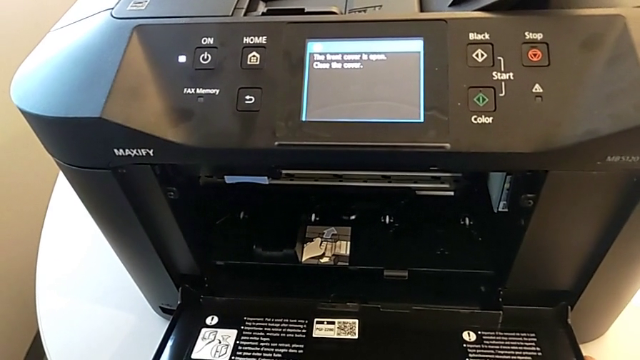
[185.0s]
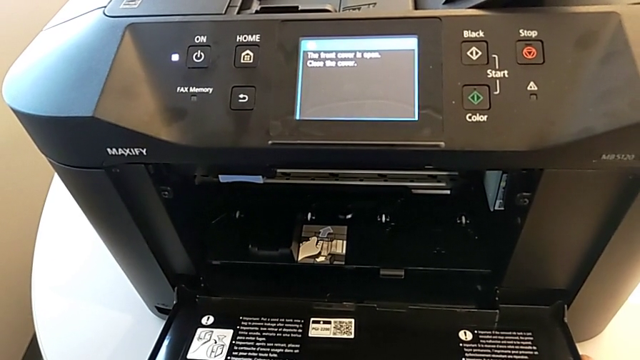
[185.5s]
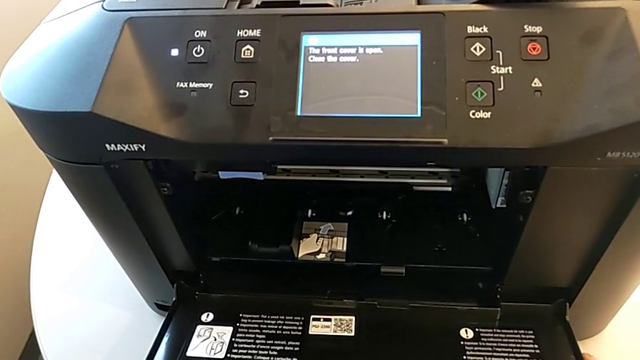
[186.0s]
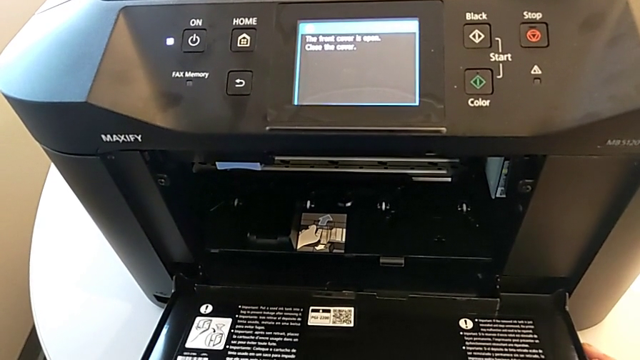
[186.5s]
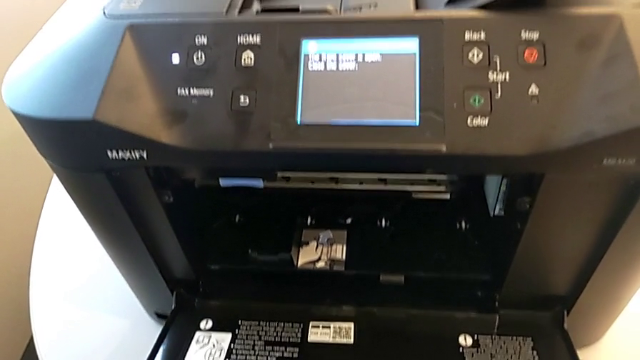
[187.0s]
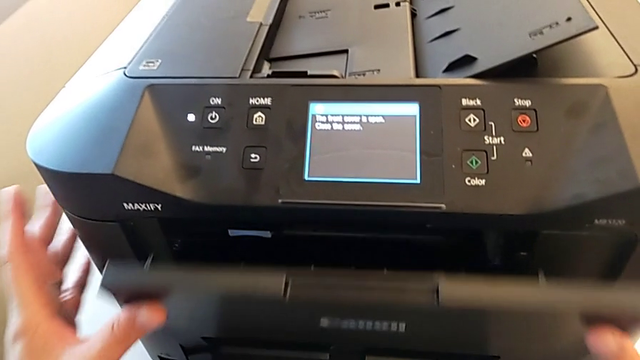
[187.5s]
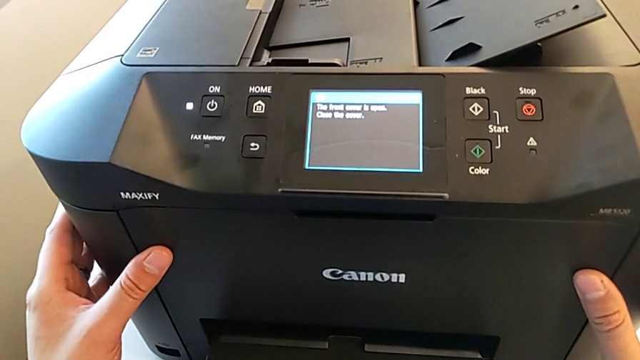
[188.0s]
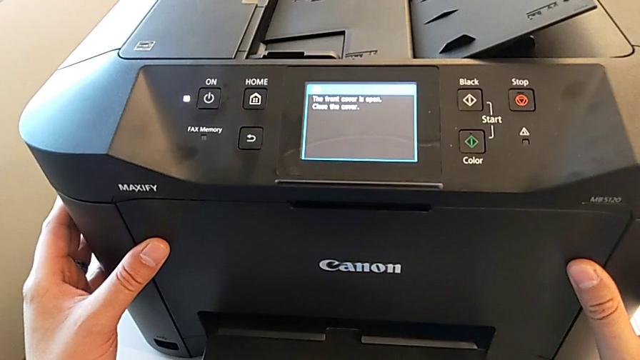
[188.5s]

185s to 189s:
The camera wearer is attempting to change the ink cartridges. They close the cartridge gate.

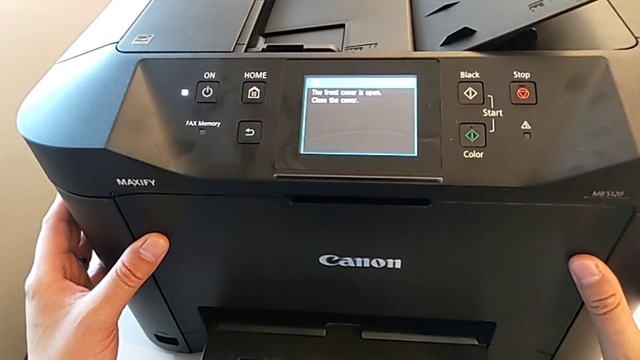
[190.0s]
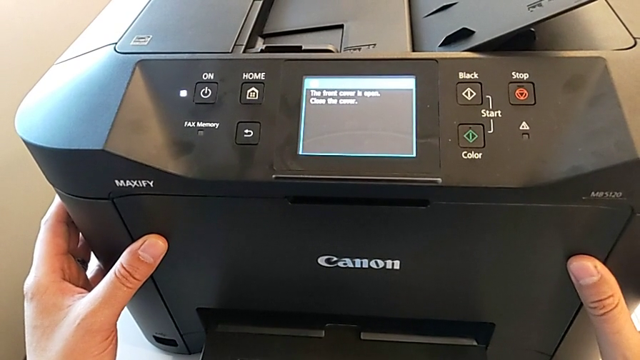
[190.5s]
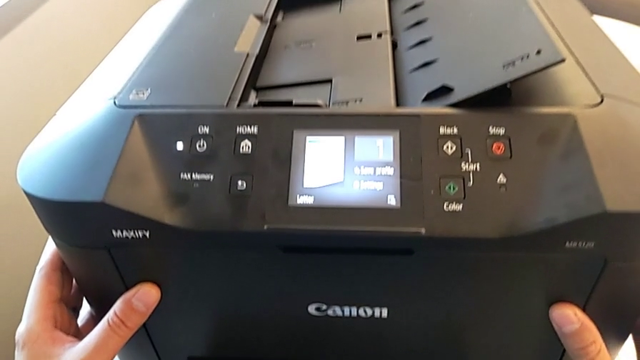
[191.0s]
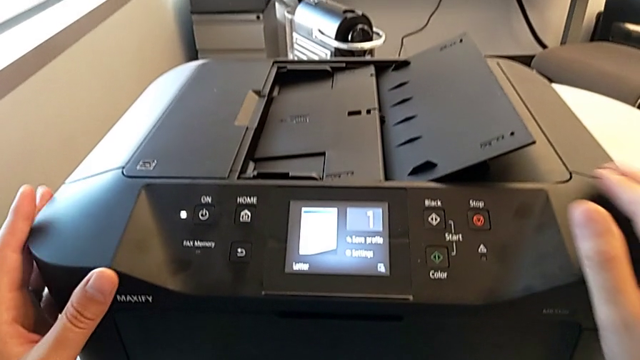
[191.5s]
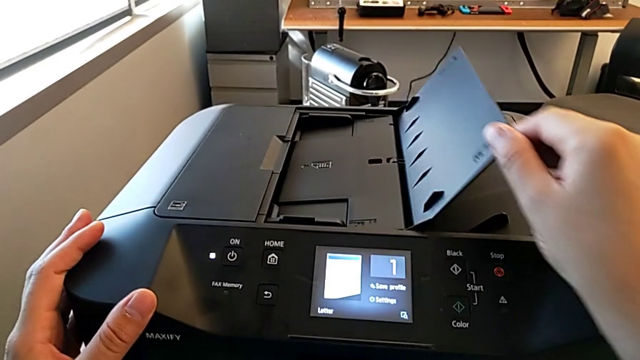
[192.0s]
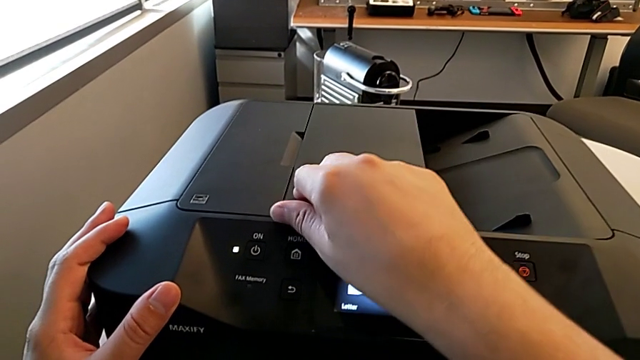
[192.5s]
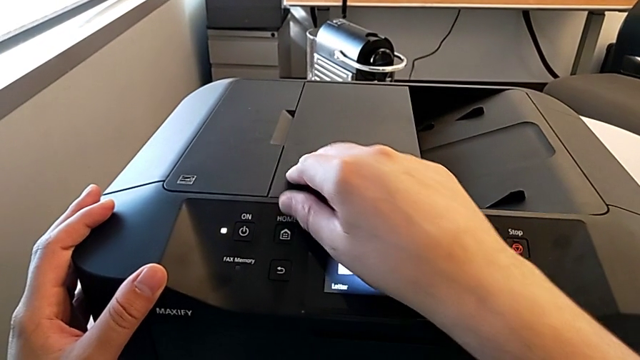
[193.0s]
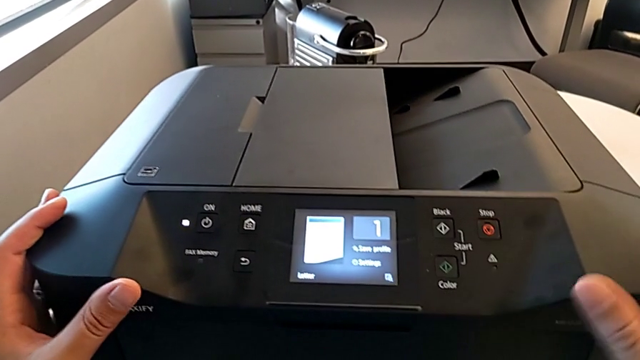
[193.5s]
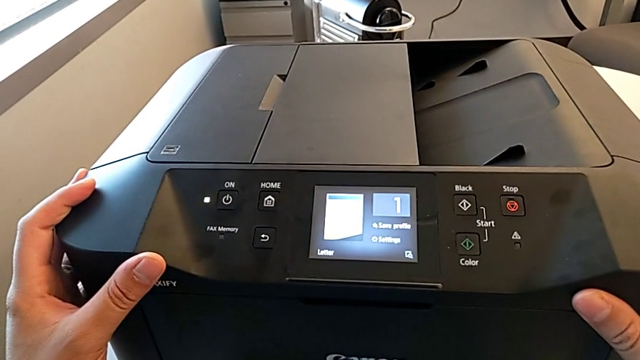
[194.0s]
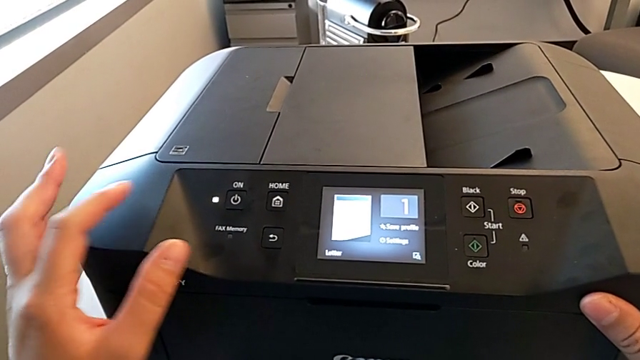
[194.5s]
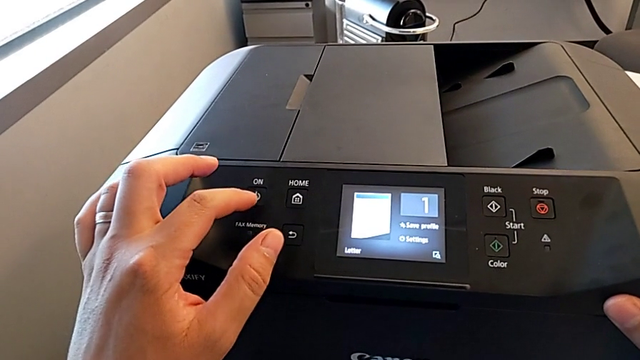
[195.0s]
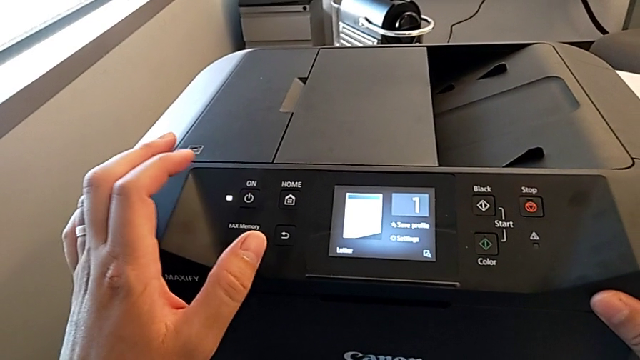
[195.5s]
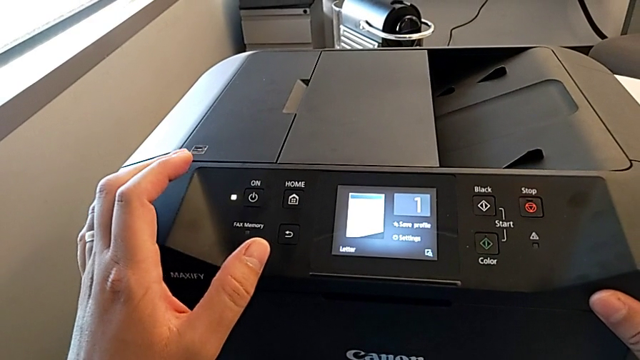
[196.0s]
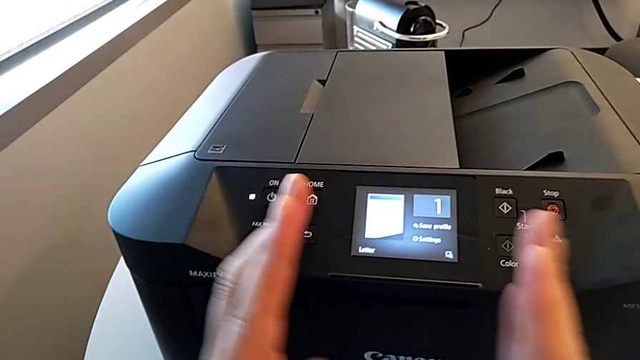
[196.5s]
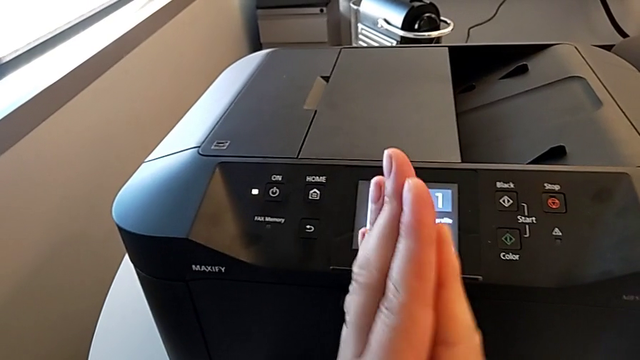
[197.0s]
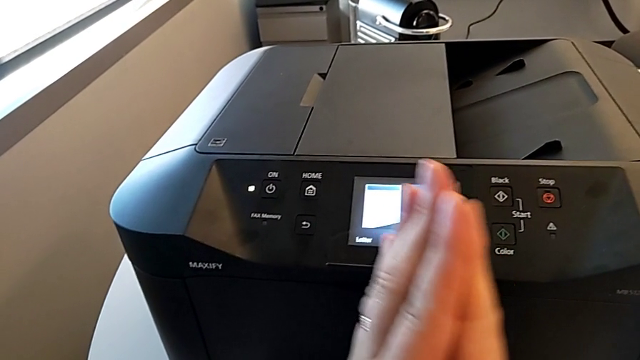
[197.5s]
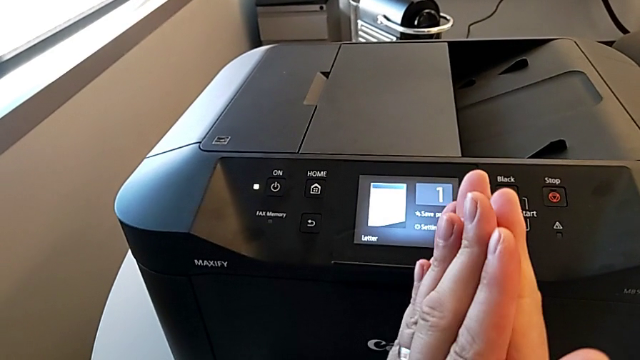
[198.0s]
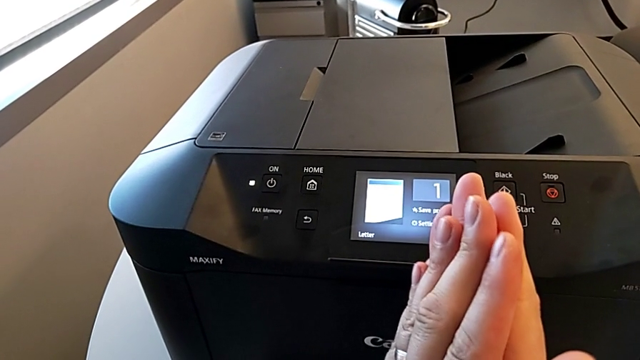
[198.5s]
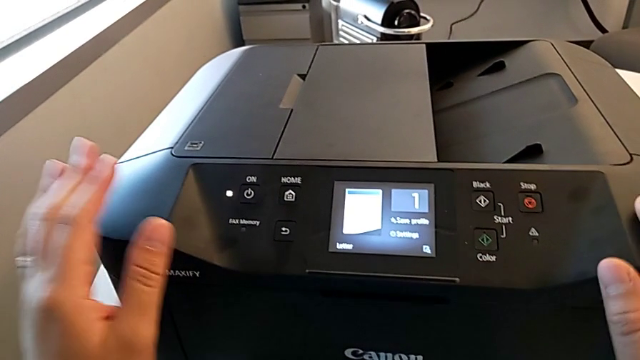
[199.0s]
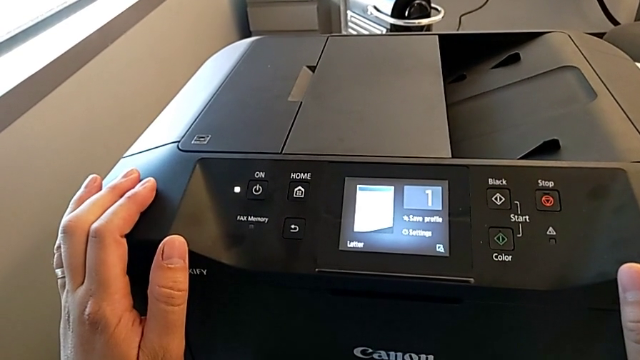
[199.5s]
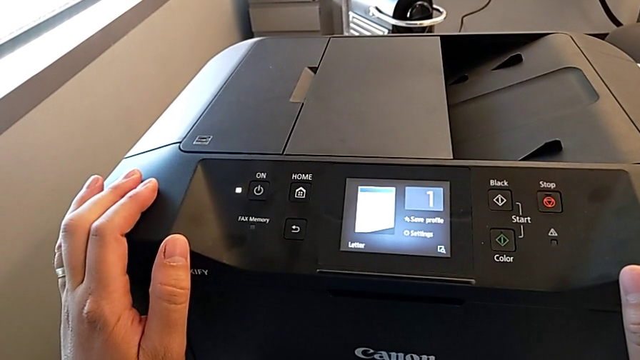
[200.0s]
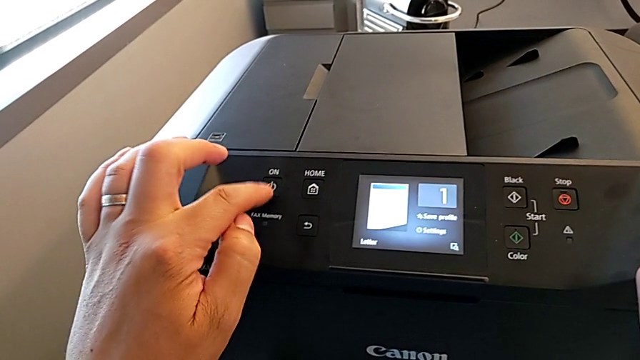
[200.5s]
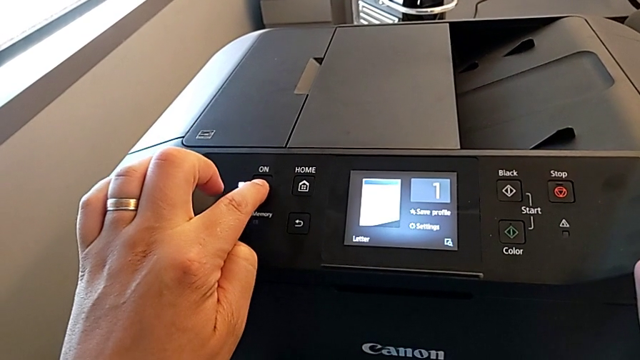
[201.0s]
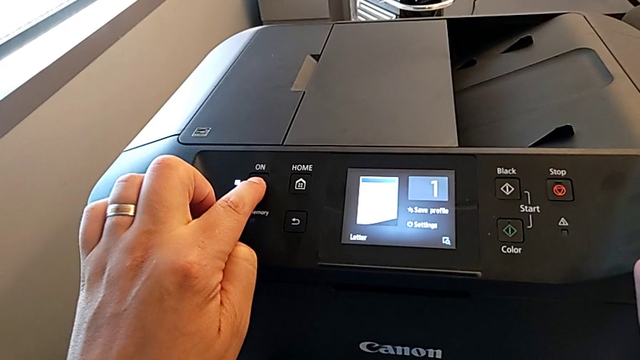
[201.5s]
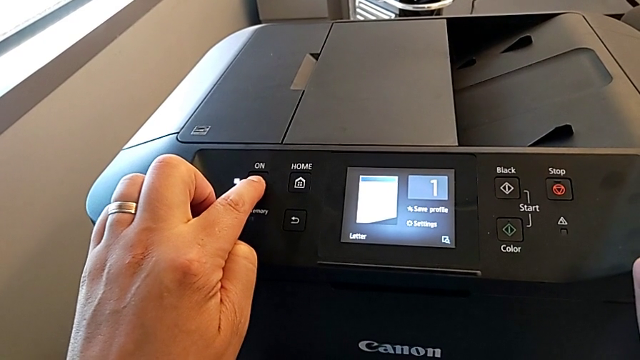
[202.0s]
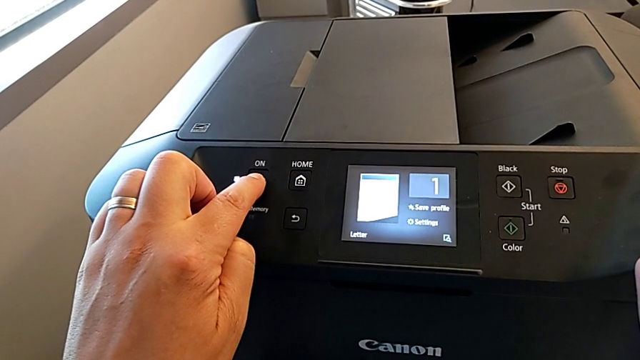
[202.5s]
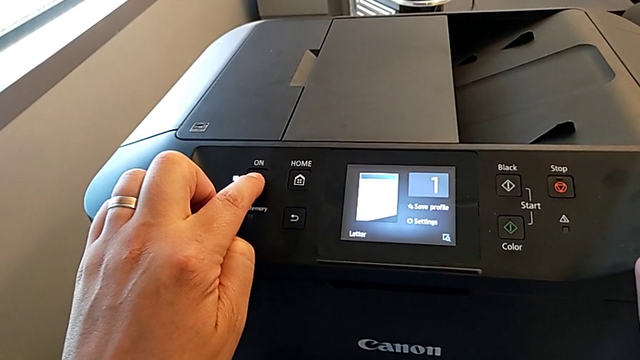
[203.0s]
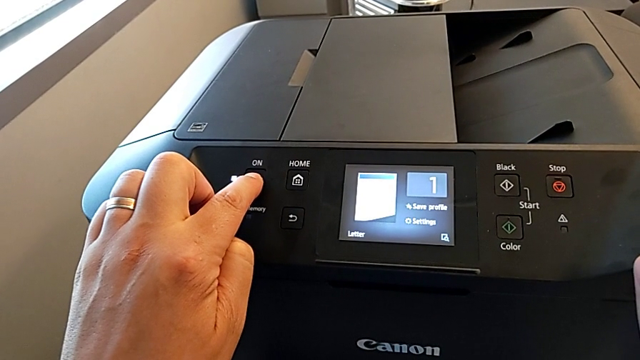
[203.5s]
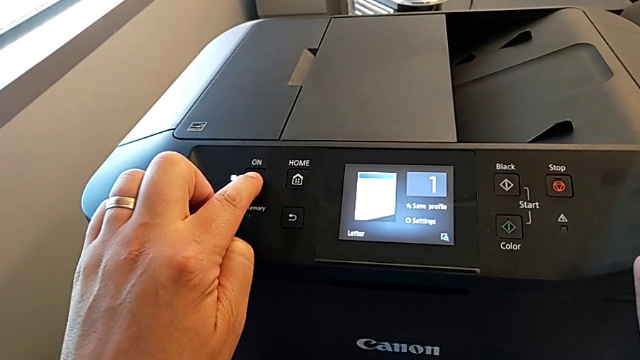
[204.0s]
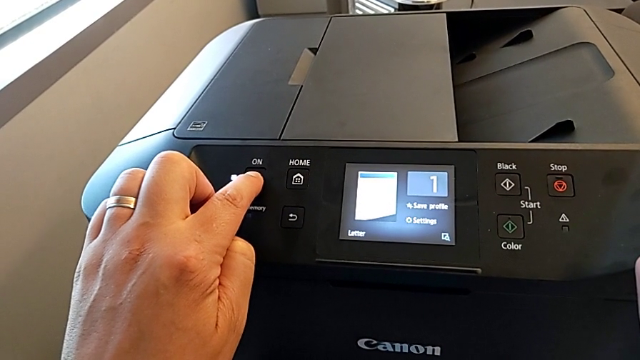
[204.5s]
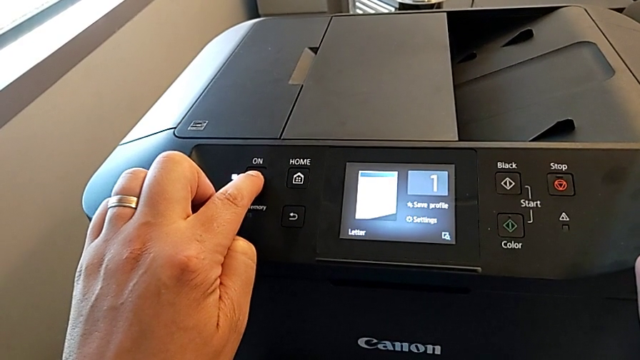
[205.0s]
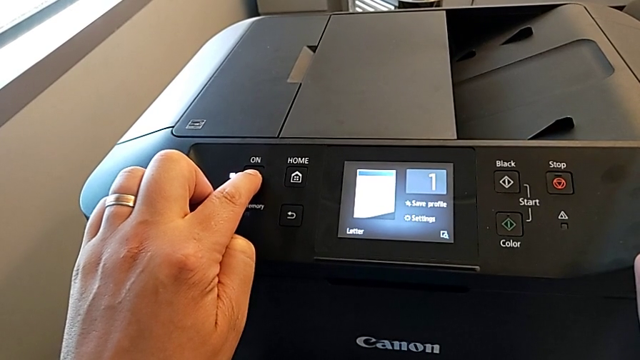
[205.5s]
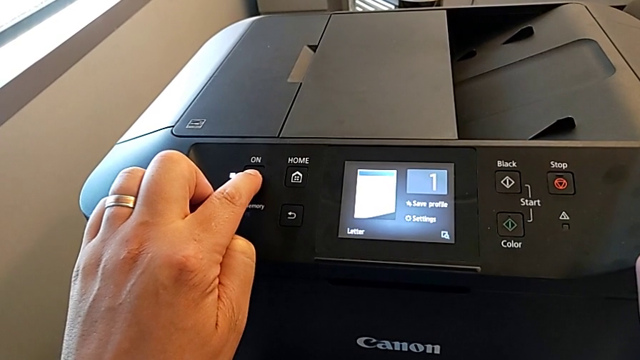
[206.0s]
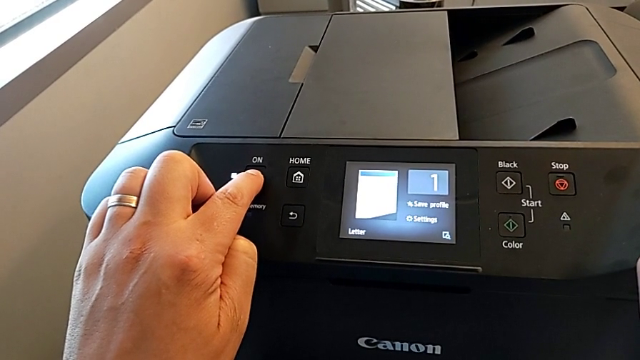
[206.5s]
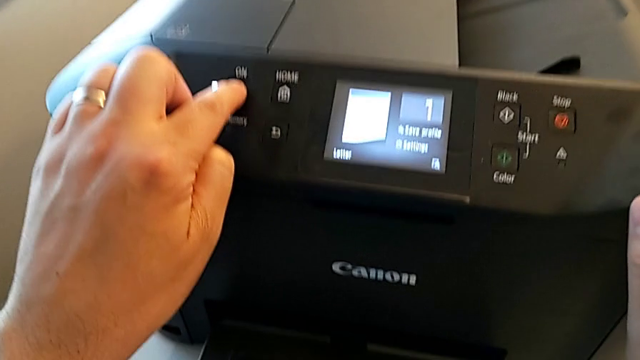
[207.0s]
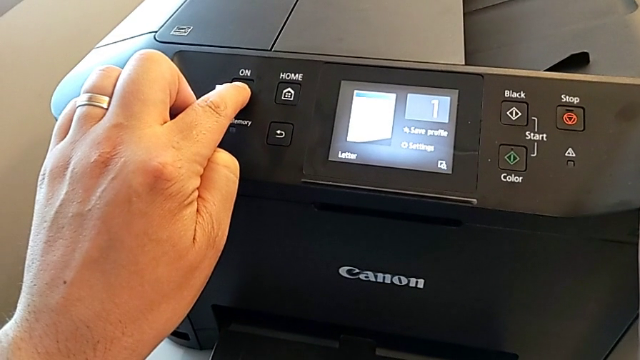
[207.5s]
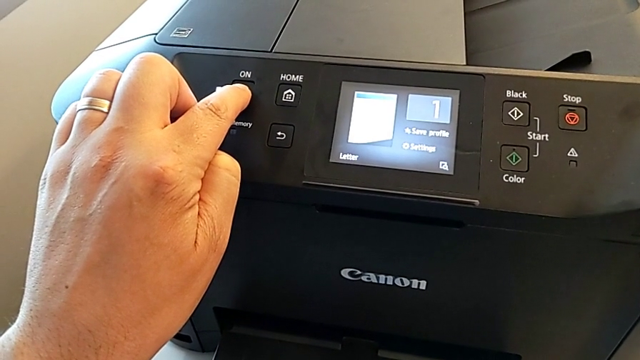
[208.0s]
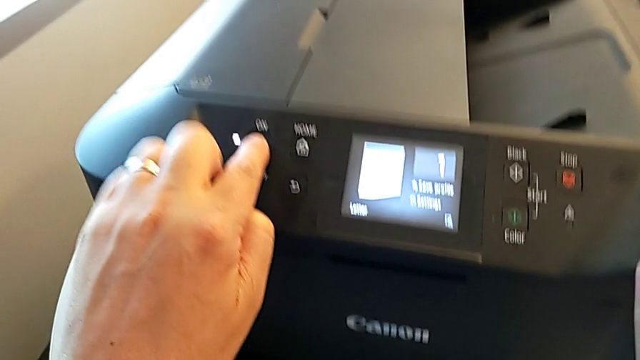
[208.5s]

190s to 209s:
The camera wearer is turning off the printer. They press the button and begin to press the black button.
